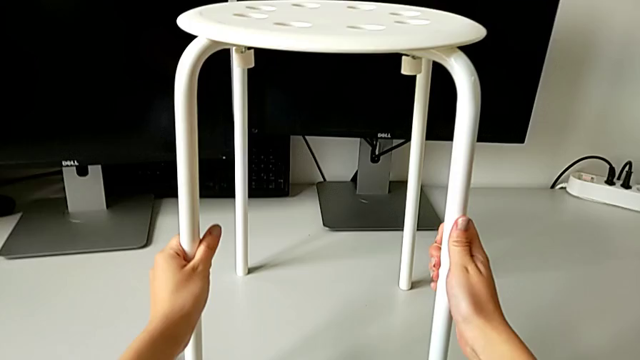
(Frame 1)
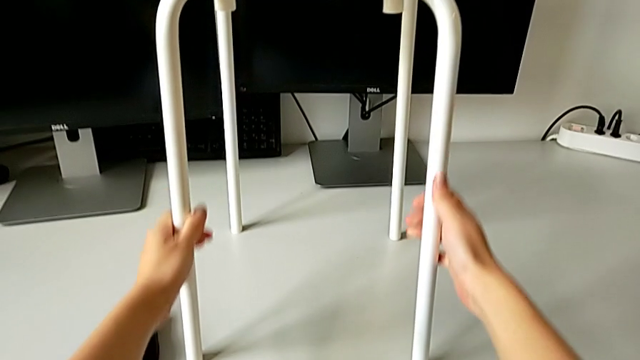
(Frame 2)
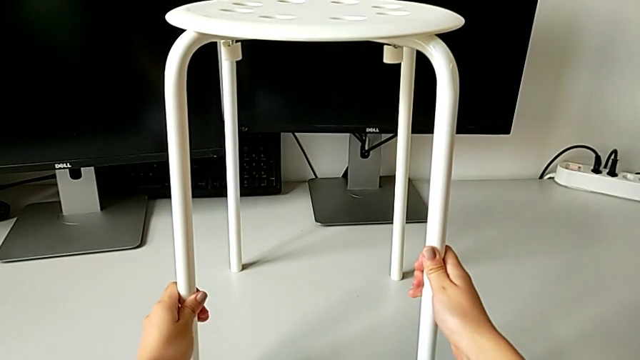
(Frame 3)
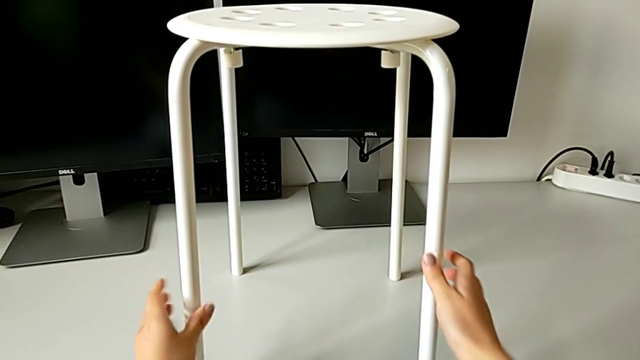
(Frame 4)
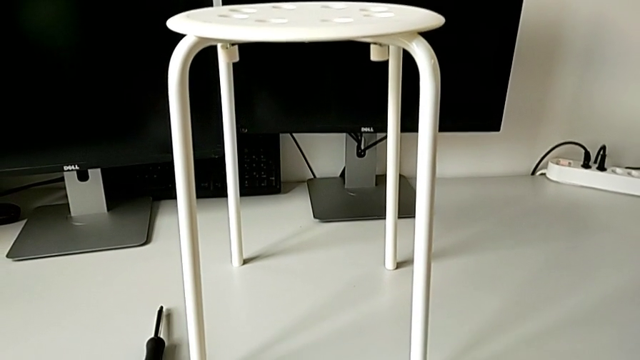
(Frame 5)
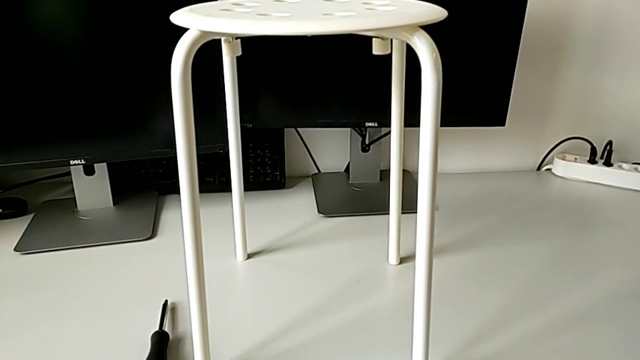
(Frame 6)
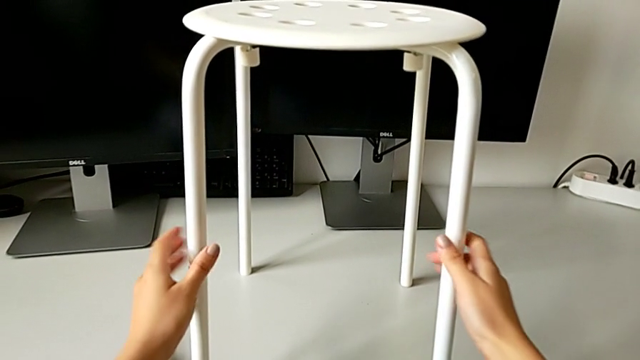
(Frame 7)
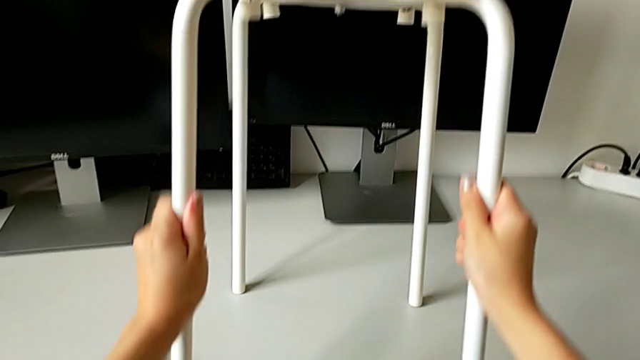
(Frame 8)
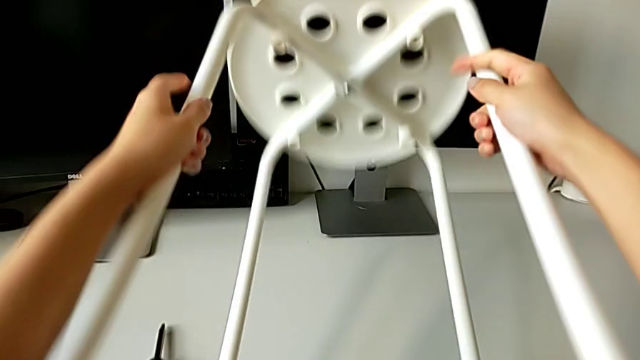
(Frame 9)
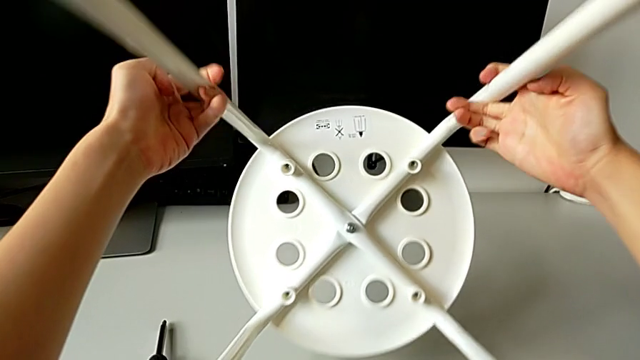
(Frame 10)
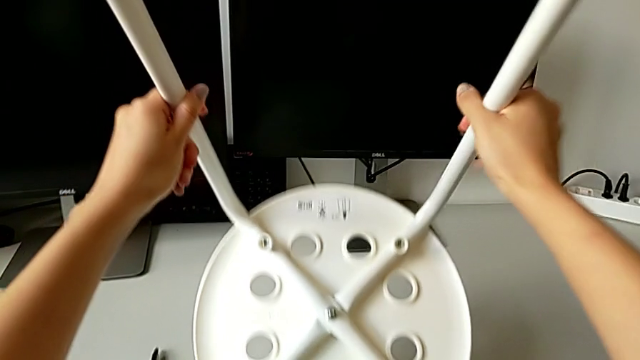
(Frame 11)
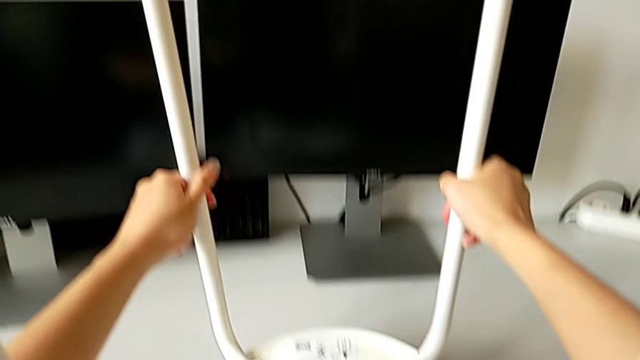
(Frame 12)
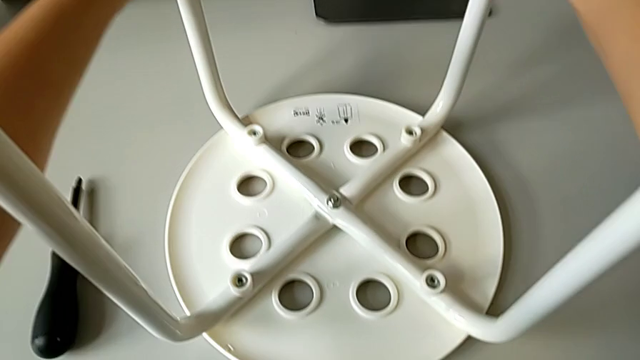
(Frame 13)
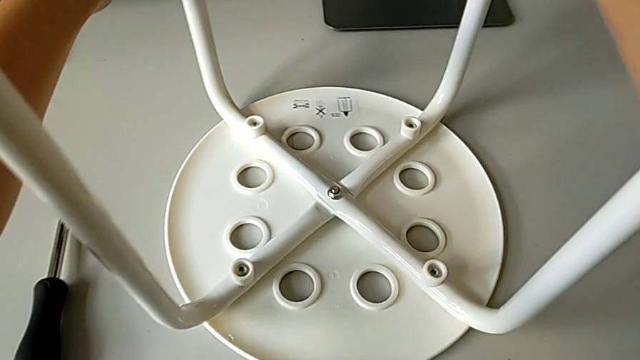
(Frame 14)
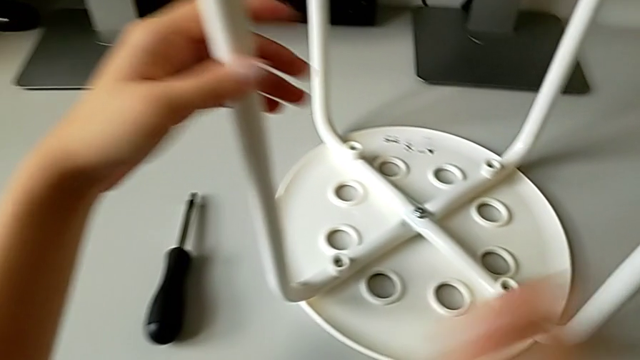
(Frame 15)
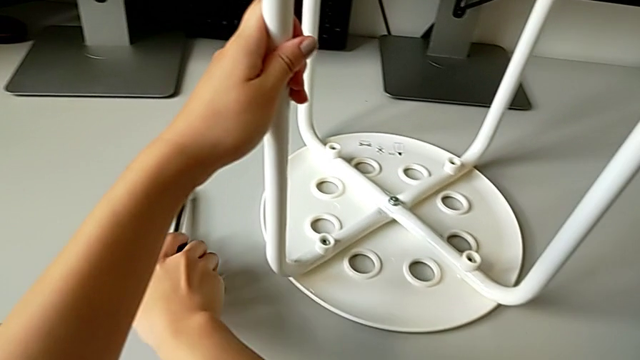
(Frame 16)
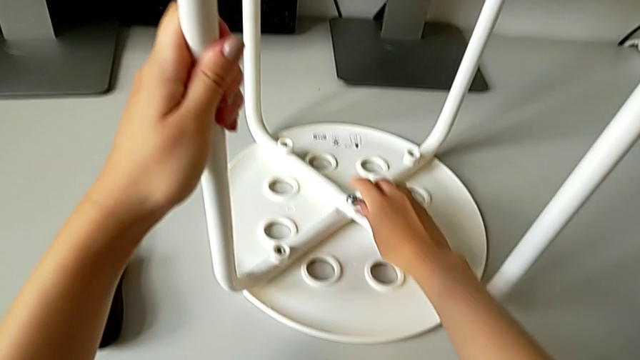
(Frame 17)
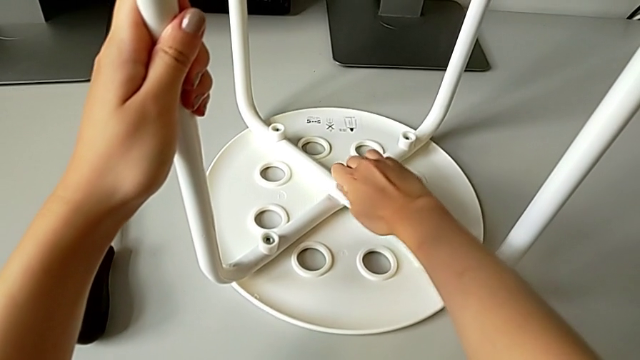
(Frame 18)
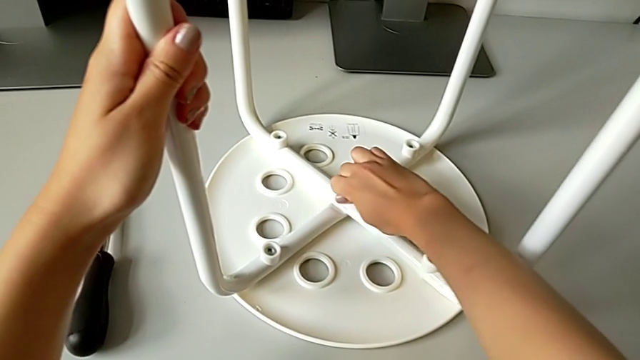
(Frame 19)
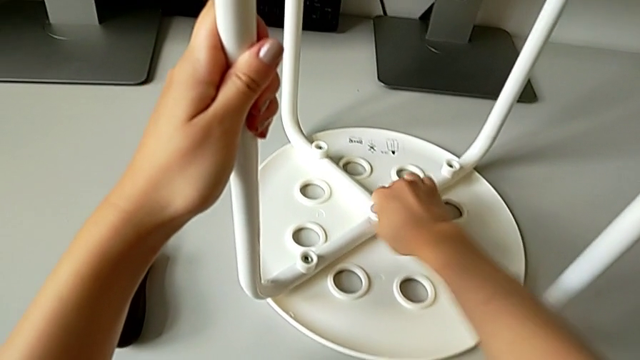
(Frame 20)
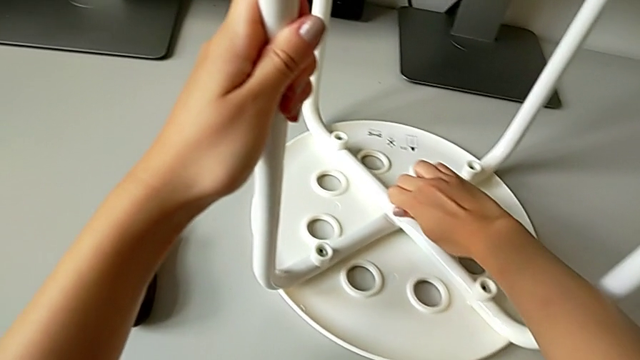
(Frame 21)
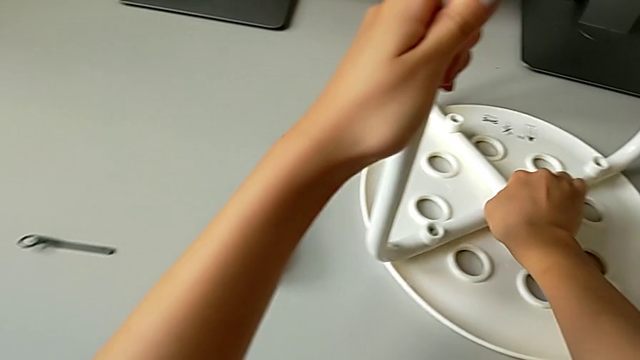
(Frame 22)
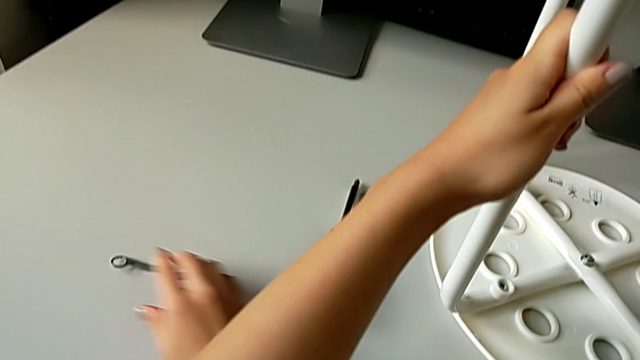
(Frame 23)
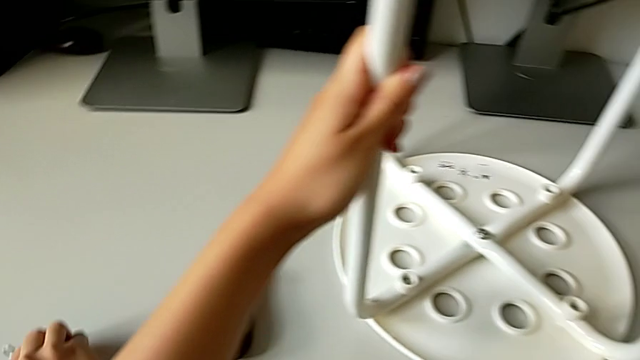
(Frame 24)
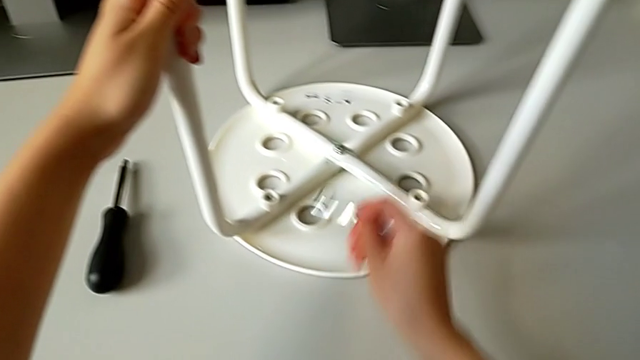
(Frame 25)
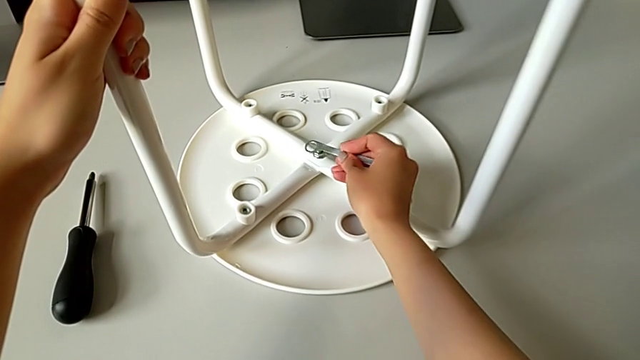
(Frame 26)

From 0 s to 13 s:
The camera wearer is unscrewing the marius. They grab the stool, rotate it, wrongly approach the screwdriver, approach the middle hex nut, unscrew it, grab the hexagonal wrench and align it.

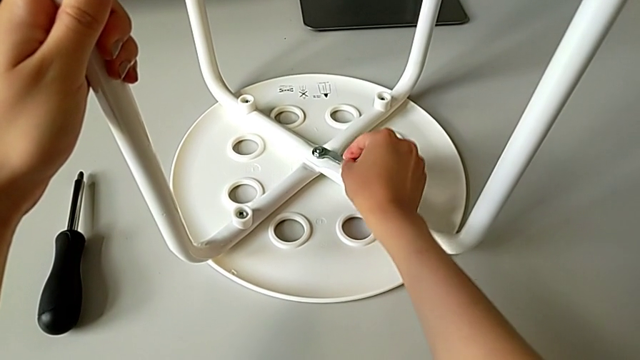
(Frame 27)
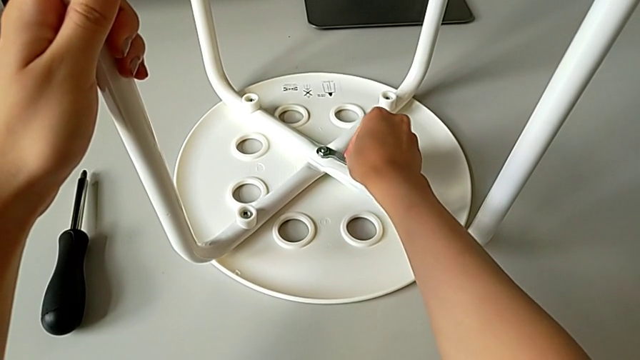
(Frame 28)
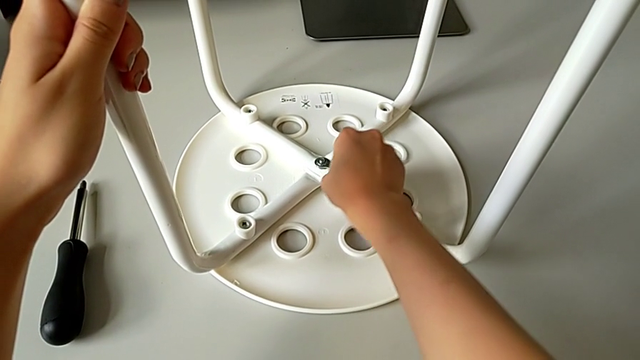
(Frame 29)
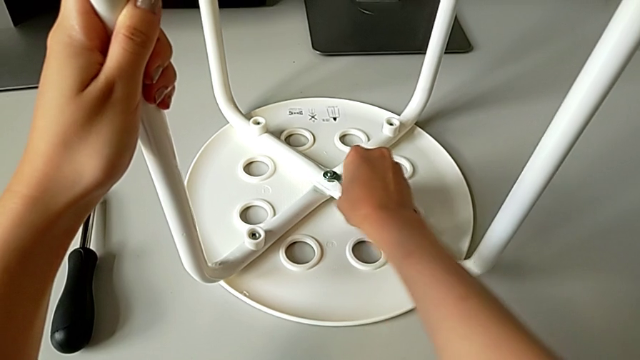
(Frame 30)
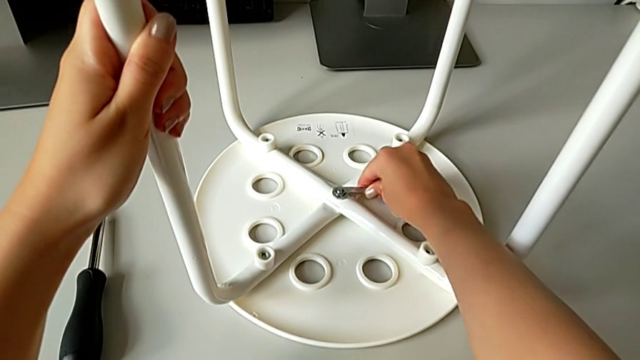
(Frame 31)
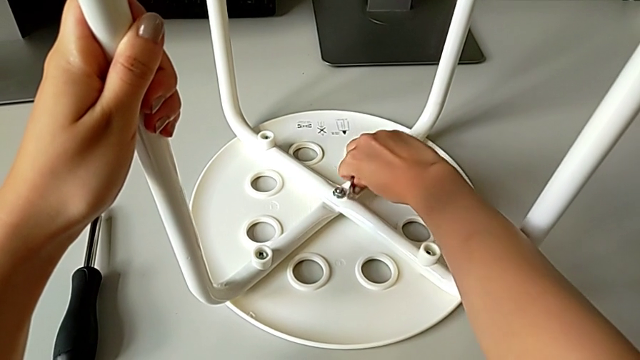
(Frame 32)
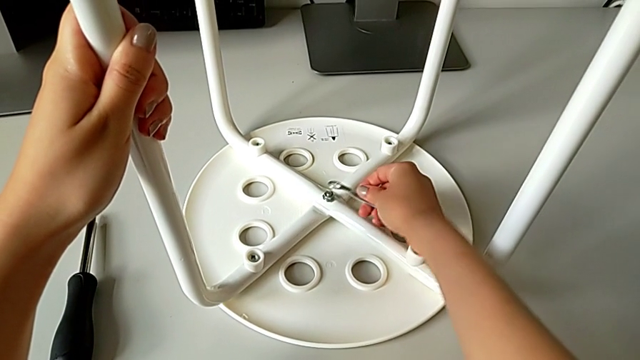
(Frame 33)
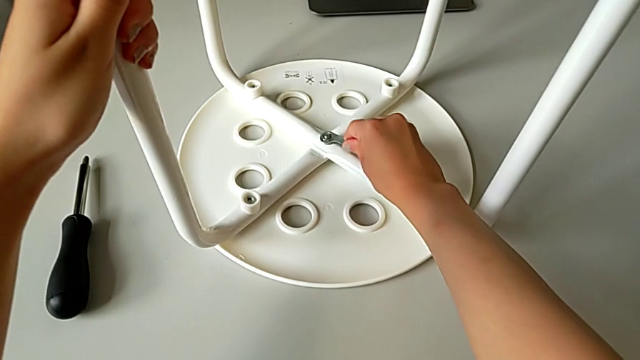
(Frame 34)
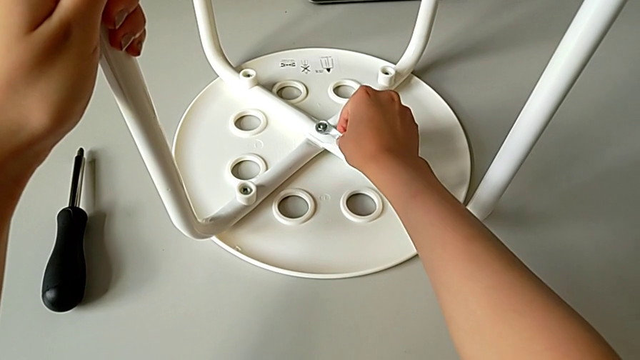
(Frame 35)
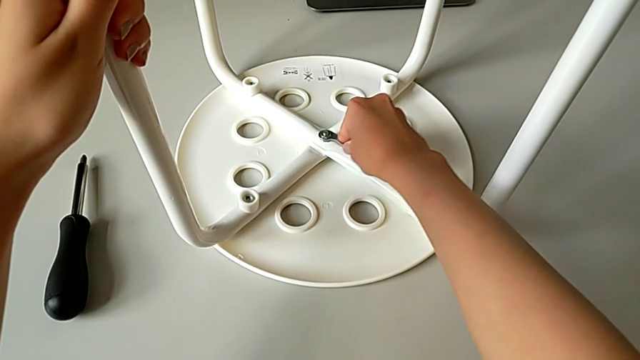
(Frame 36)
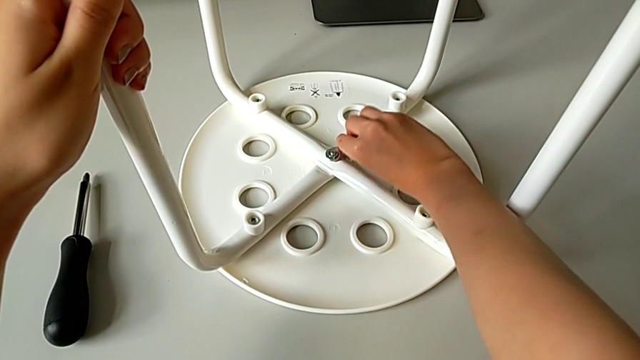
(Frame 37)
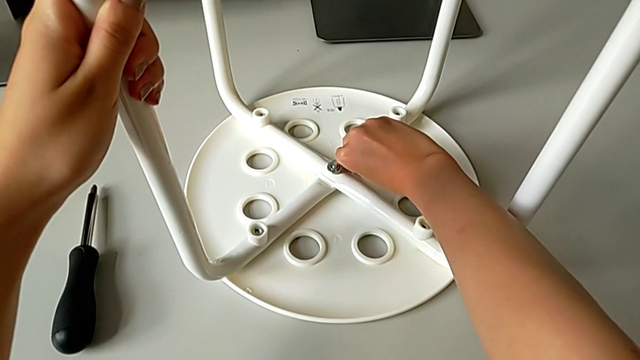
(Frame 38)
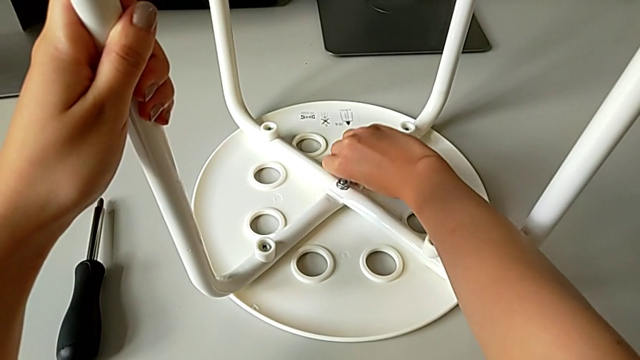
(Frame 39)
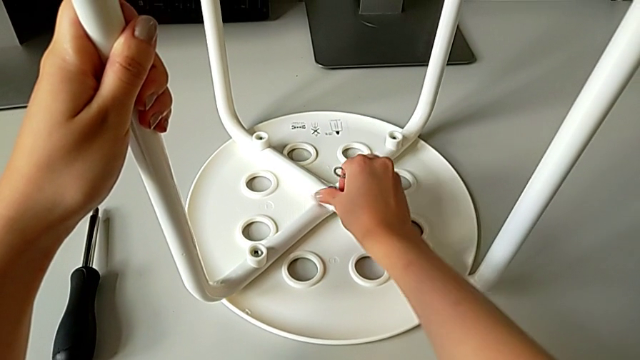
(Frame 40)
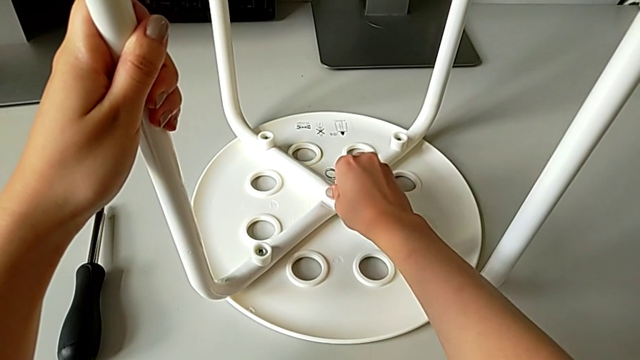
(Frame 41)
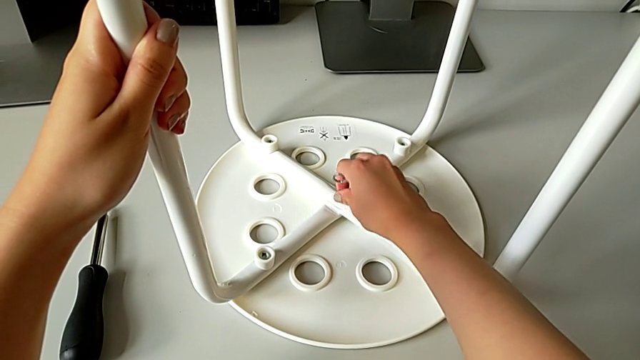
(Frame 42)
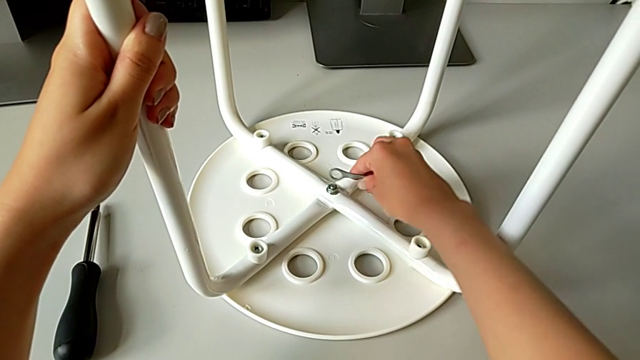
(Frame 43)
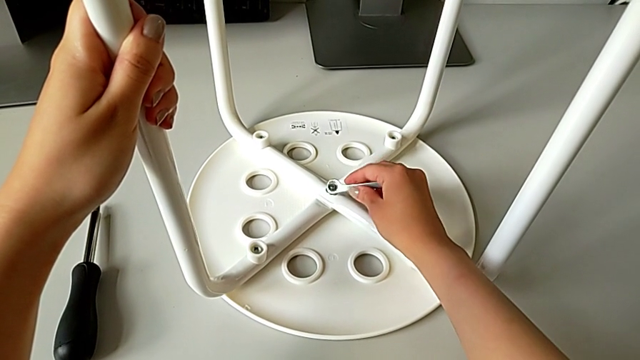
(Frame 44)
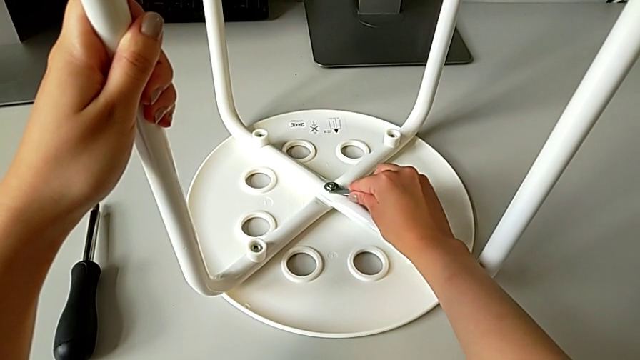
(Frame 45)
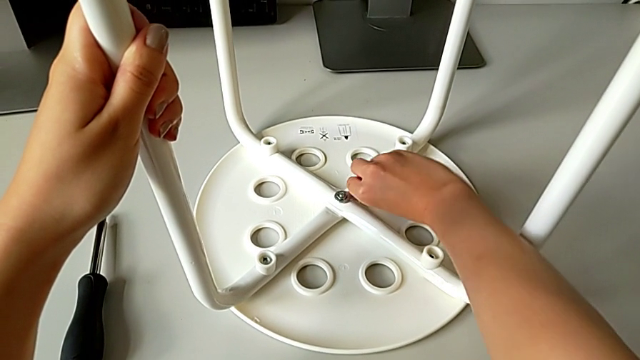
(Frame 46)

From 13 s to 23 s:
The camera wearer is unscrewing the marius. They begin to unscrew the middle hex nut.
